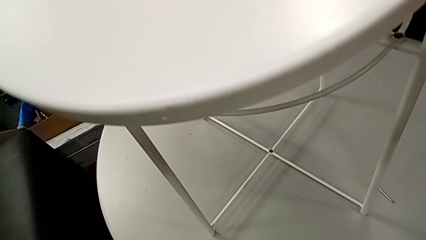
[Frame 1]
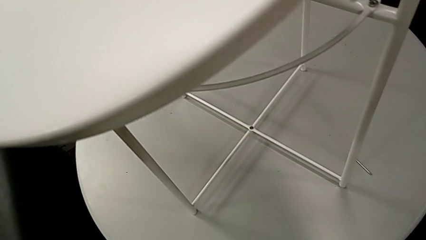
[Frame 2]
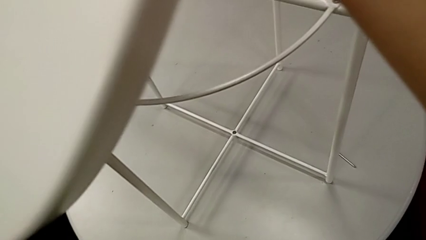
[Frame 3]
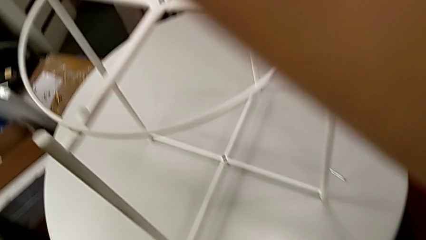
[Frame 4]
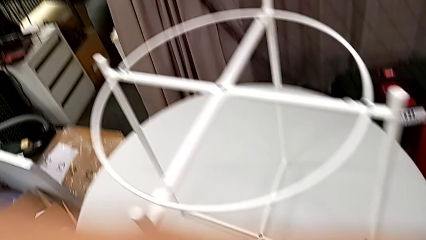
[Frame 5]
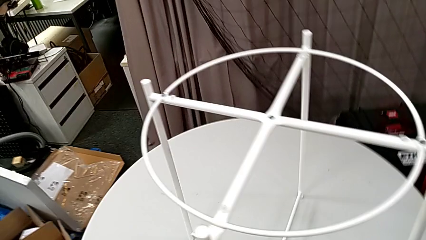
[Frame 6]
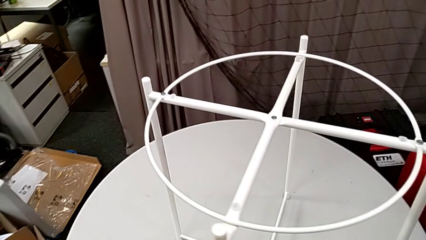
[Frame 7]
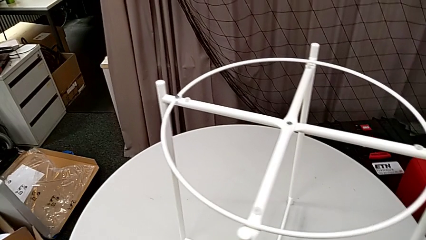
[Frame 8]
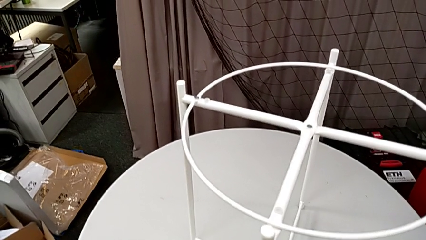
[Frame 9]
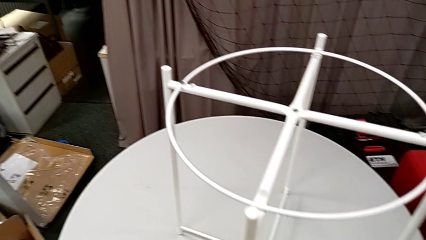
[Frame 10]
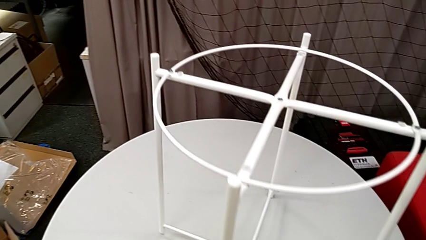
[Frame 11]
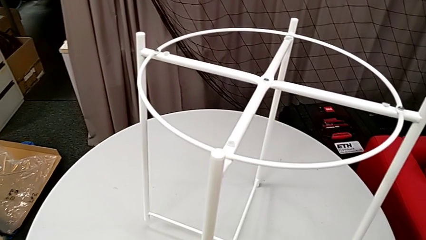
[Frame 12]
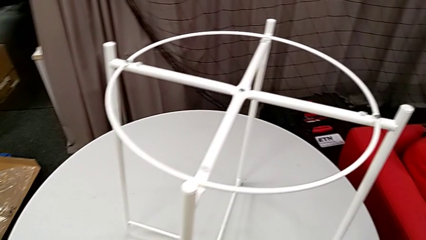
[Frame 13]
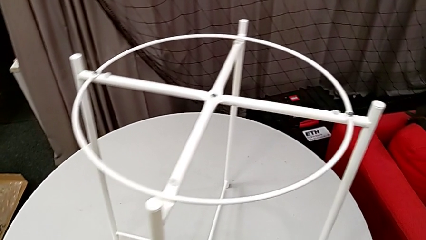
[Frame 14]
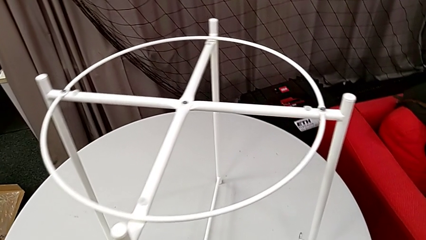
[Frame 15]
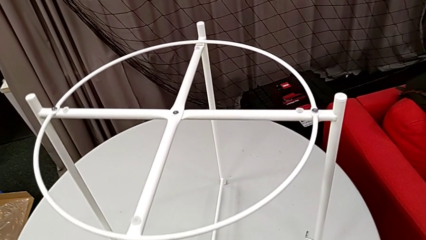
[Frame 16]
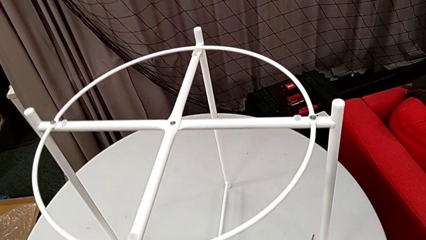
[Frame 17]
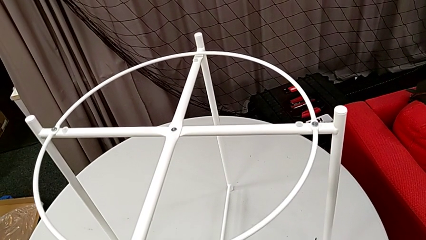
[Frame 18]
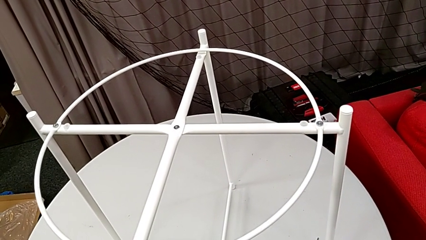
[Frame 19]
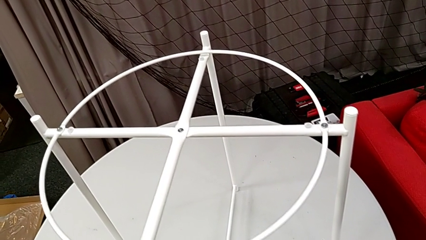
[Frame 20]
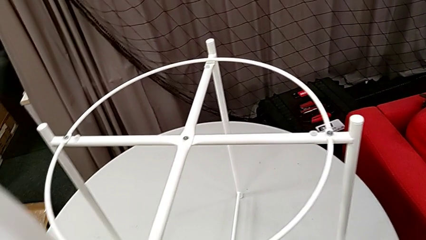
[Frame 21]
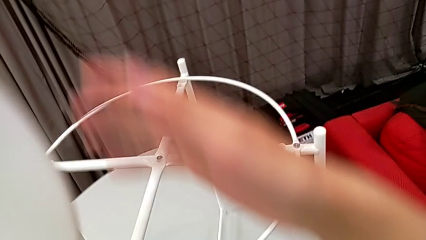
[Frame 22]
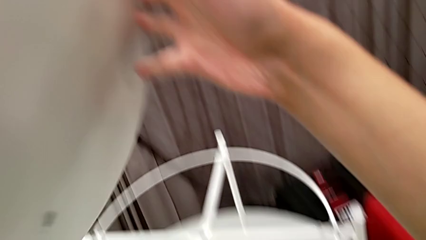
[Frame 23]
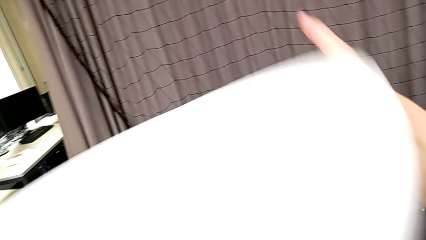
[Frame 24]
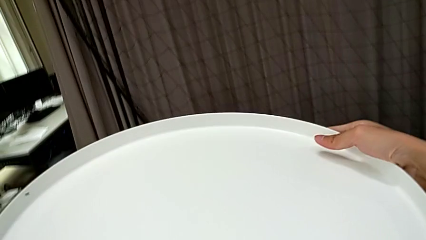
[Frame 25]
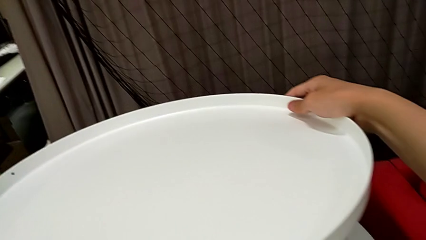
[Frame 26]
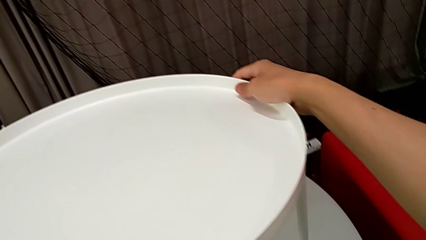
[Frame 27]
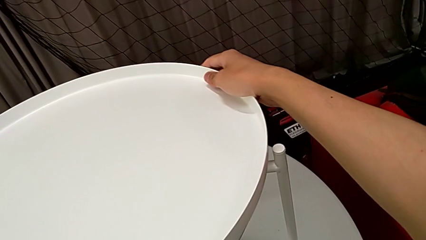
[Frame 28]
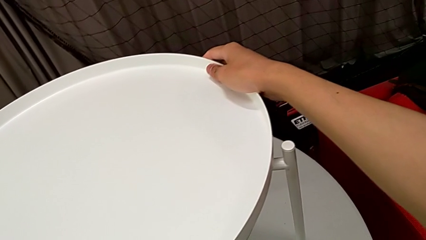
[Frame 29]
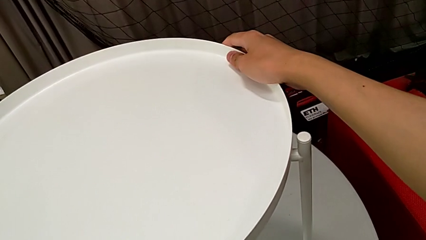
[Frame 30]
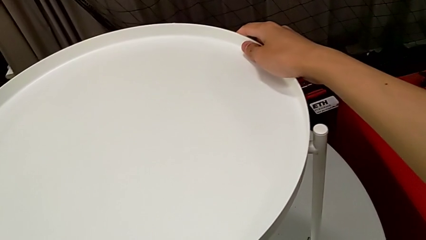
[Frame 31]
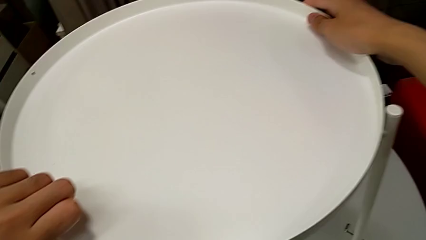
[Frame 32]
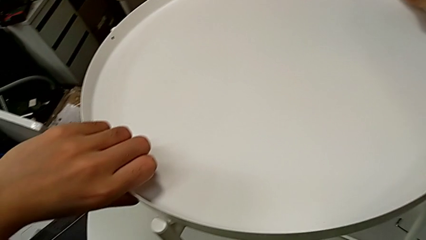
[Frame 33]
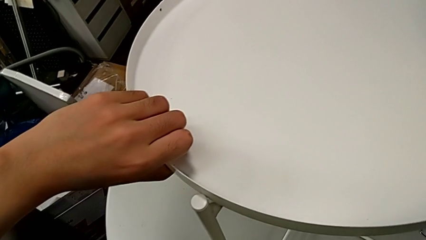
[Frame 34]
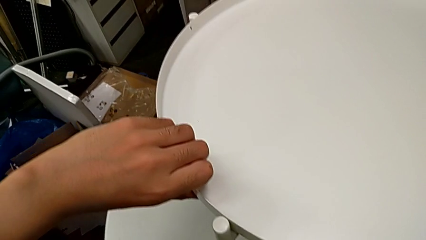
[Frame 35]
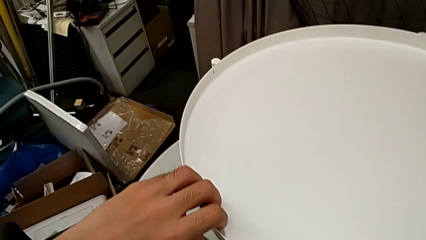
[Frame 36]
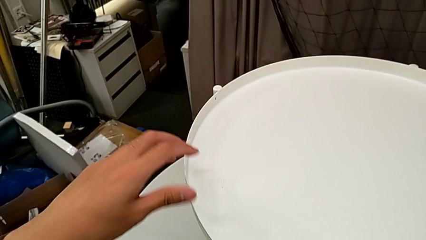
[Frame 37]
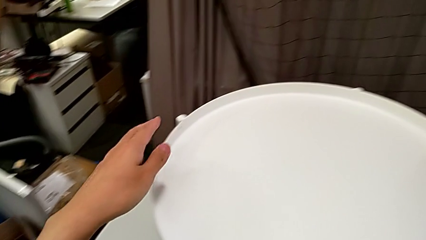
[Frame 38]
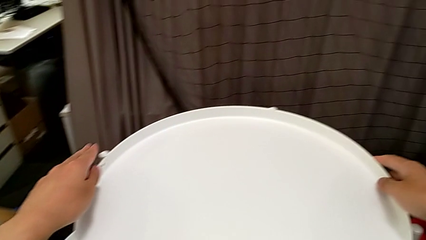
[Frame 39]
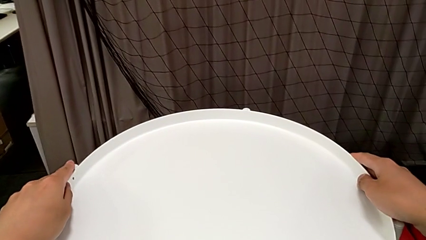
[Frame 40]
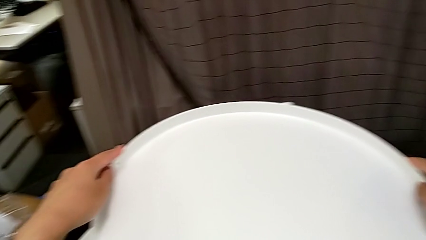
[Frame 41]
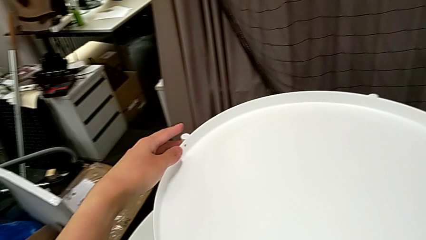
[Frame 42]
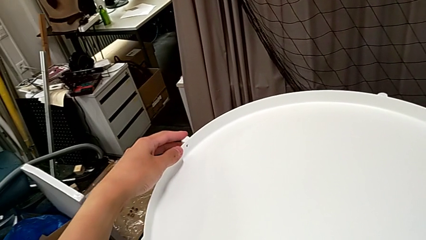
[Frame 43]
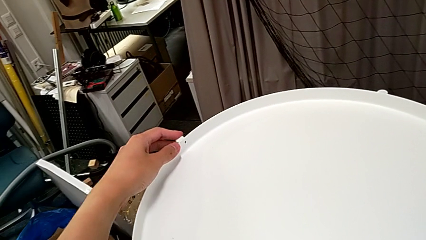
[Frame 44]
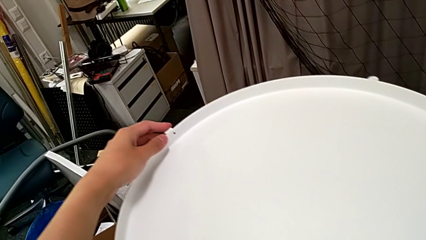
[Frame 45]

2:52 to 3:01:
The camera wearer is assembling the tray. They wrongly lift the leg, place the tray table, rotate the tray and align it twice.
